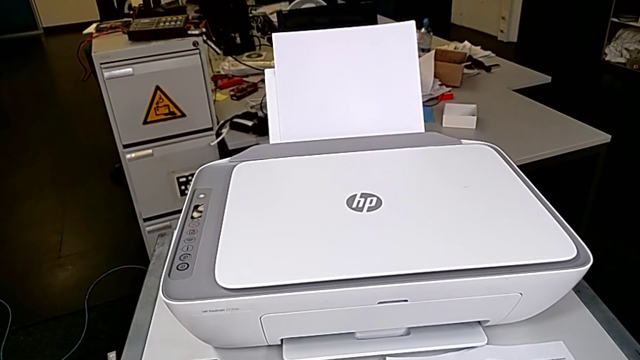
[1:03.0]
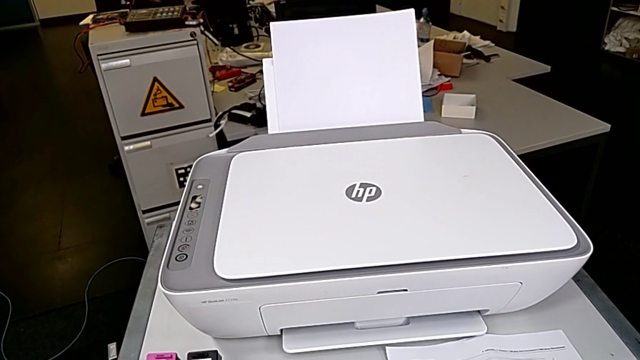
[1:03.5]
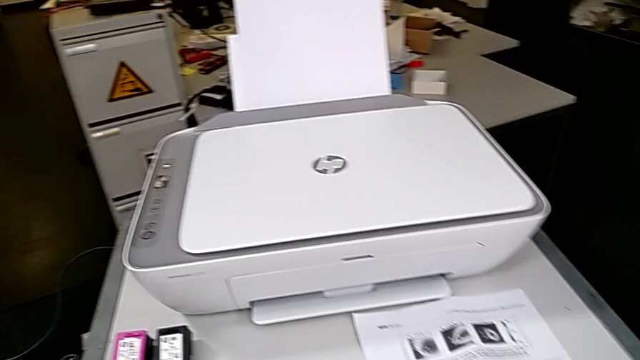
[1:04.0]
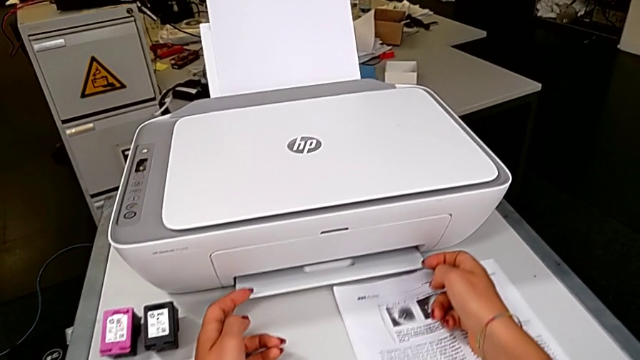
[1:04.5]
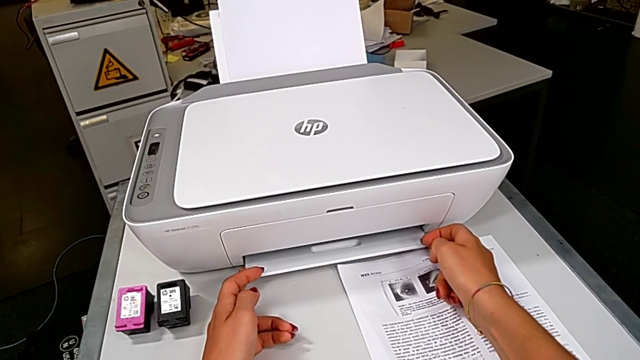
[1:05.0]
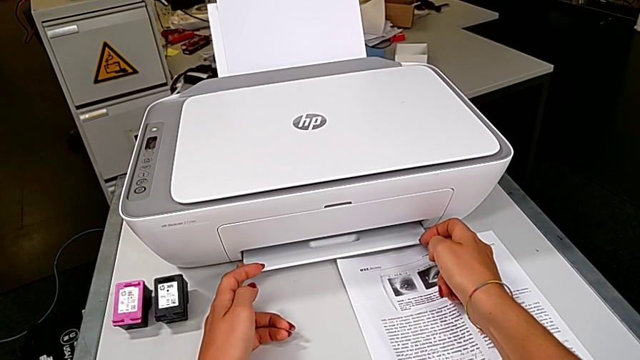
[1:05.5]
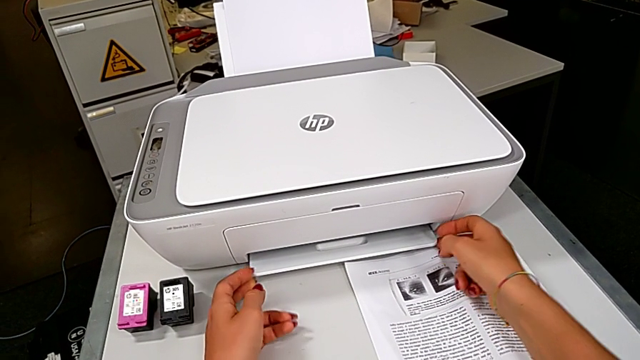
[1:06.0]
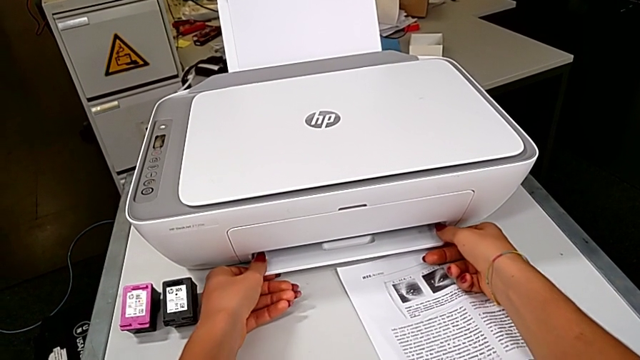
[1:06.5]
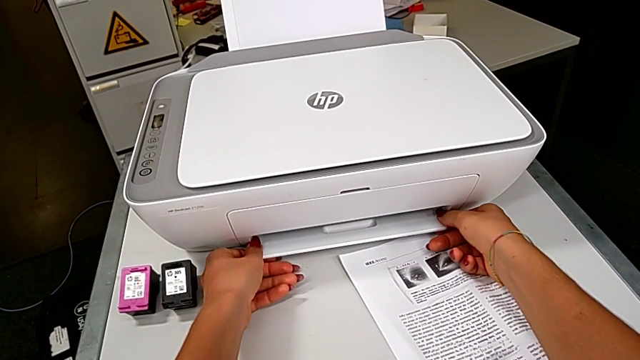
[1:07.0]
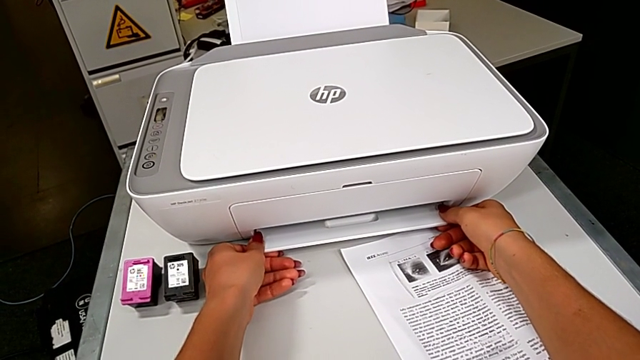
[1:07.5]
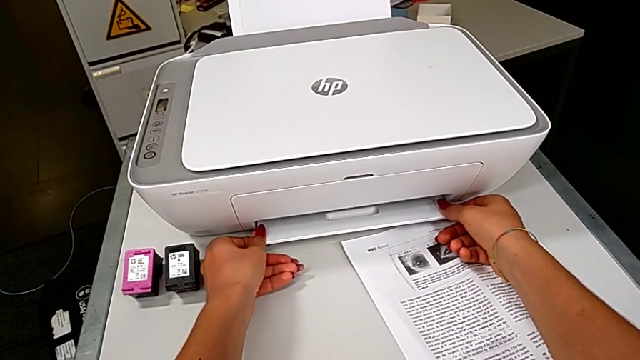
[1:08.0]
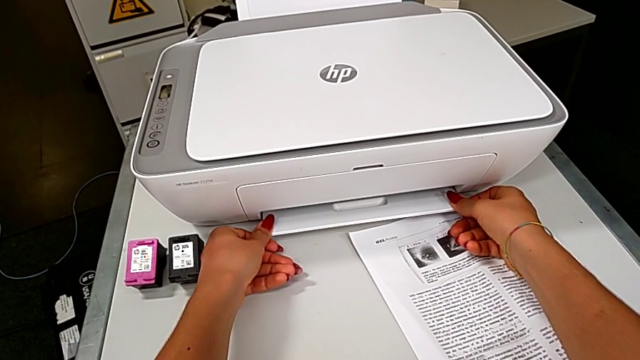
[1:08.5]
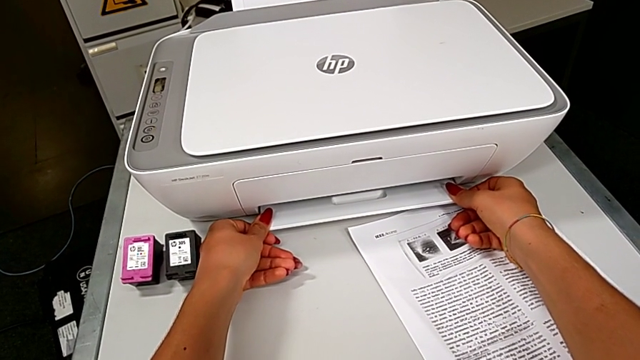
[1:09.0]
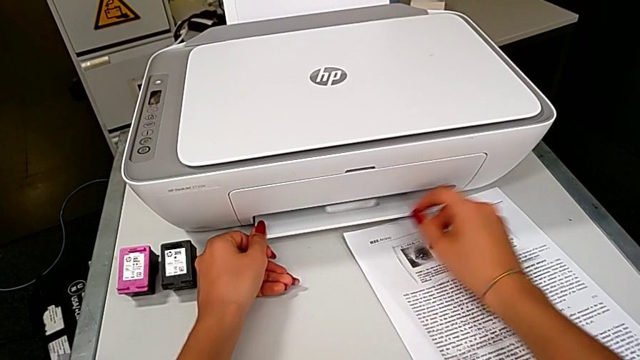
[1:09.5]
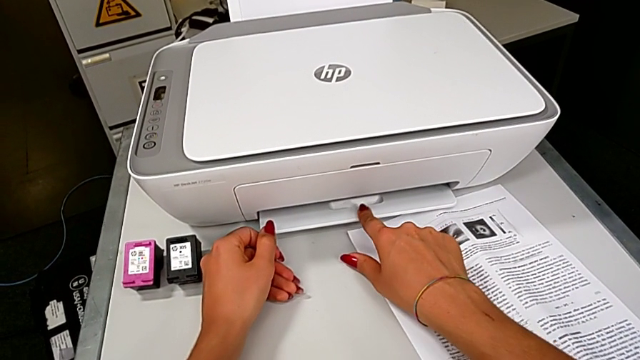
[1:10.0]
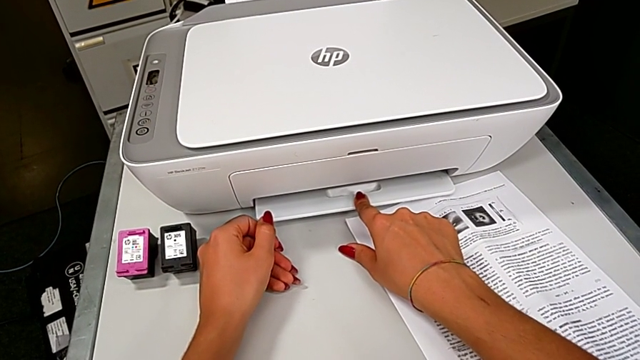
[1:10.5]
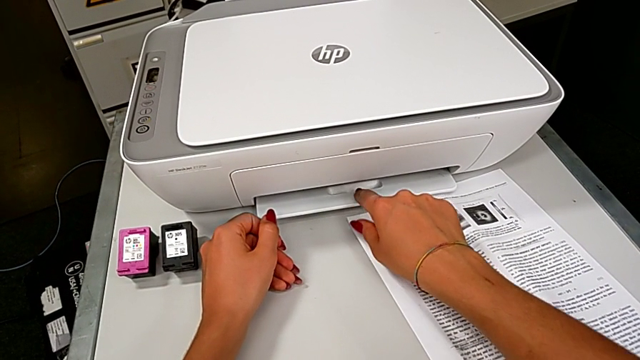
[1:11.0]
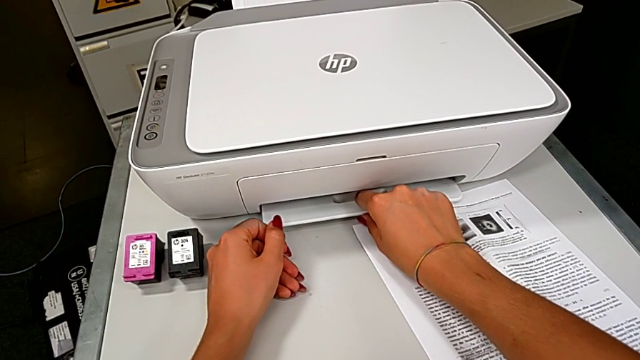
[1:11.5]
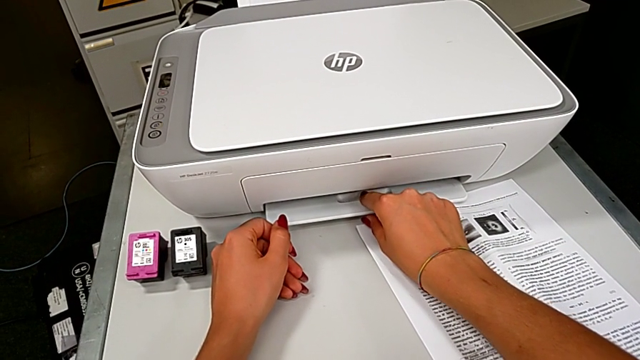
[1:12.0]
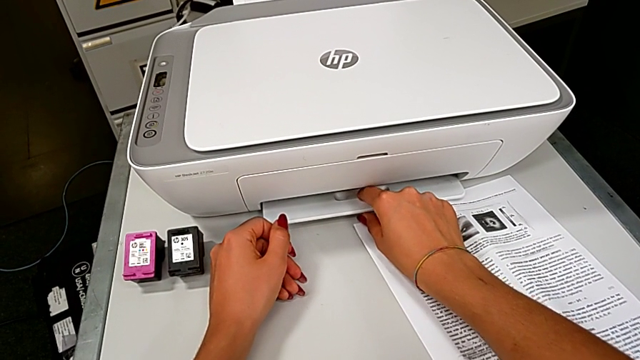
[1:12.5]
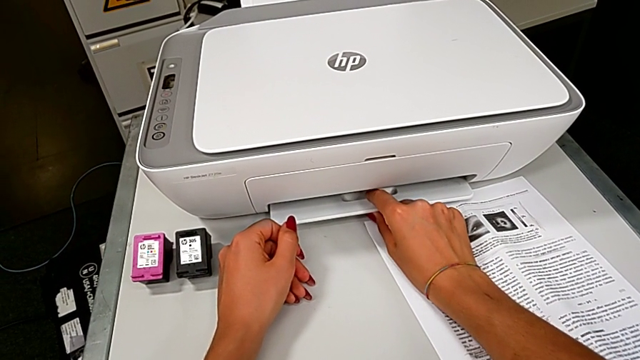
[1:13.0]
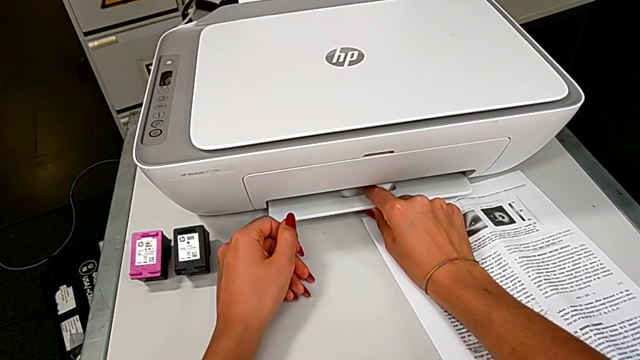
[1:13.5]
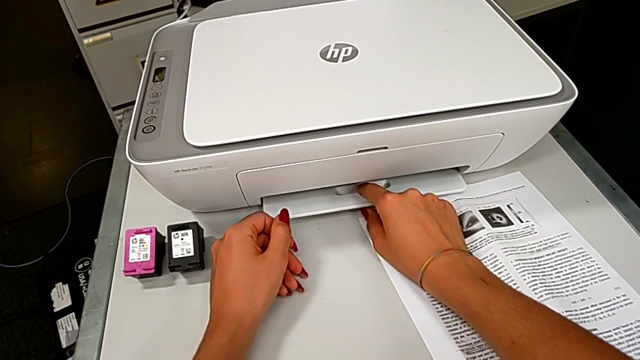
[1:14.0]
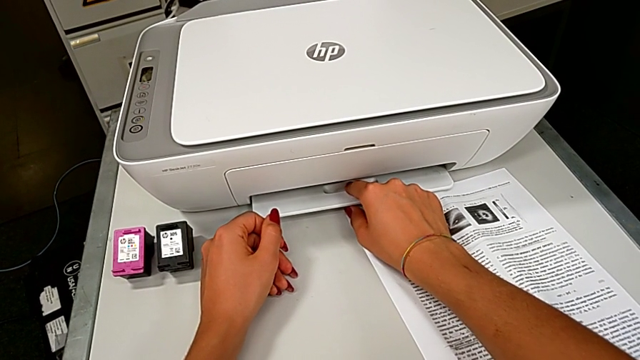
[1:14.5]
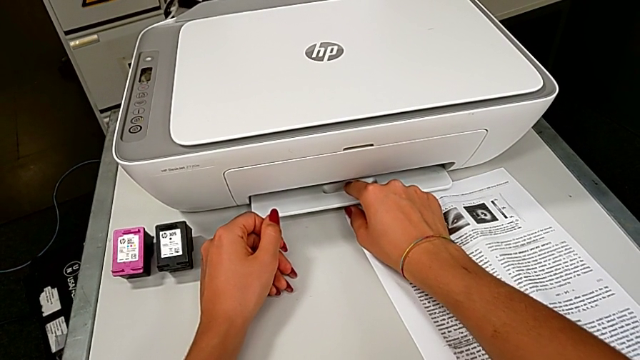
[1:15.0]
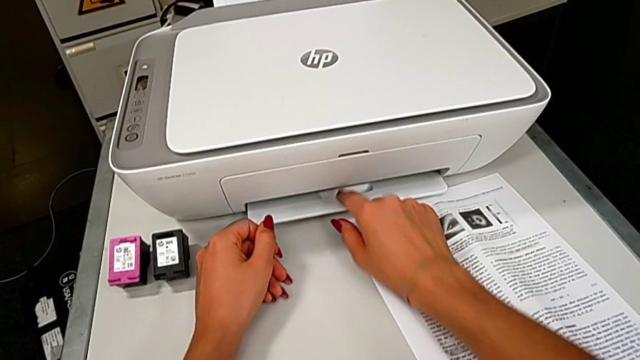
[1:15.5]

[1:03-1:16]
The camera wearer is opening the expanding tray. They grab the bottom paper tray.

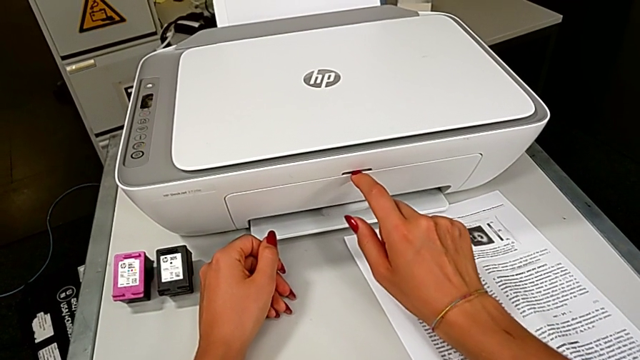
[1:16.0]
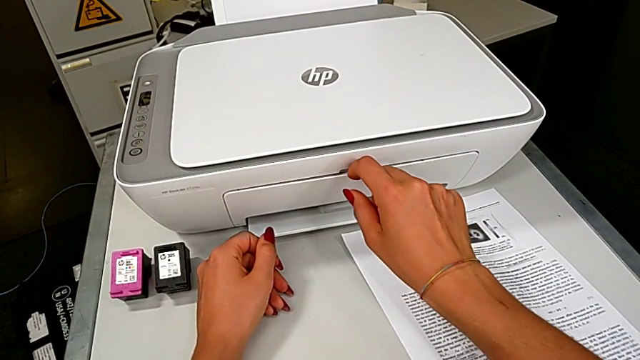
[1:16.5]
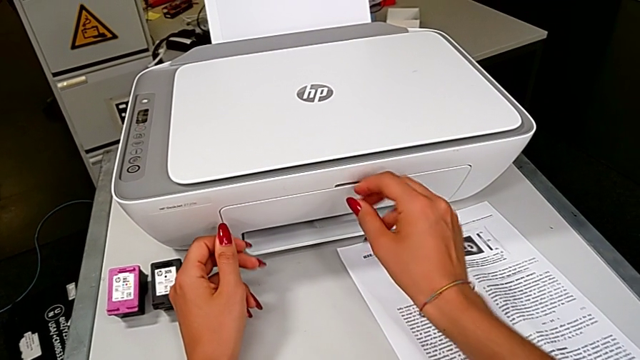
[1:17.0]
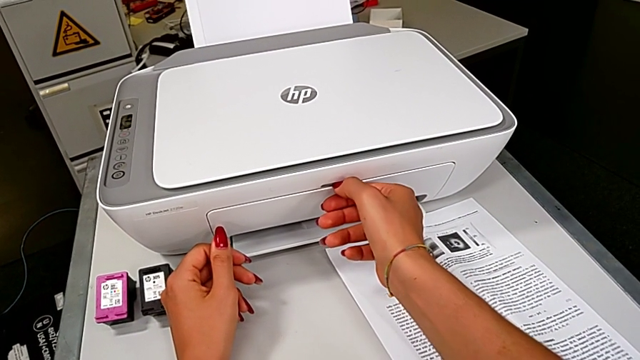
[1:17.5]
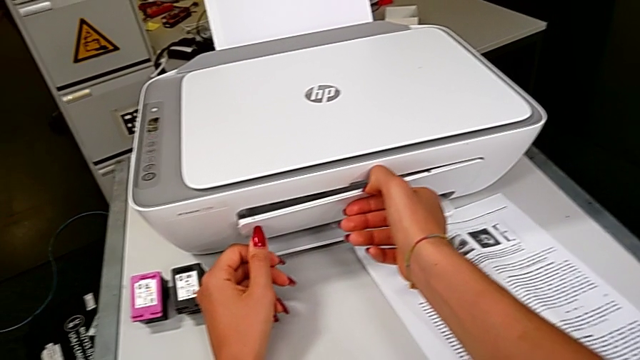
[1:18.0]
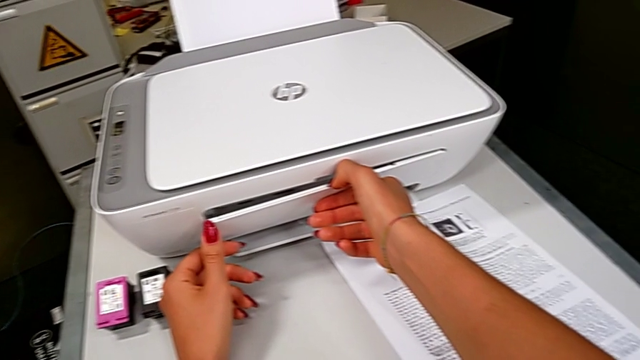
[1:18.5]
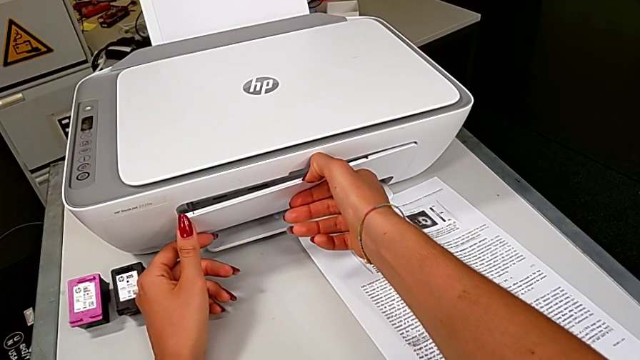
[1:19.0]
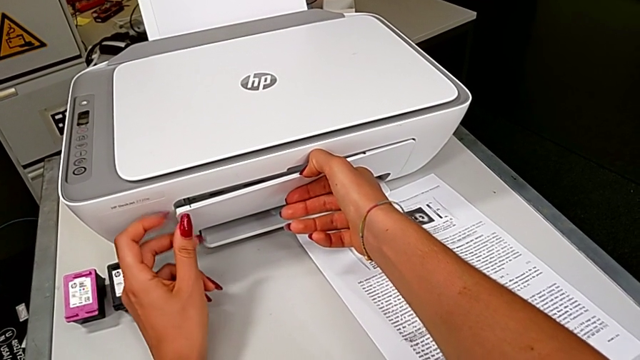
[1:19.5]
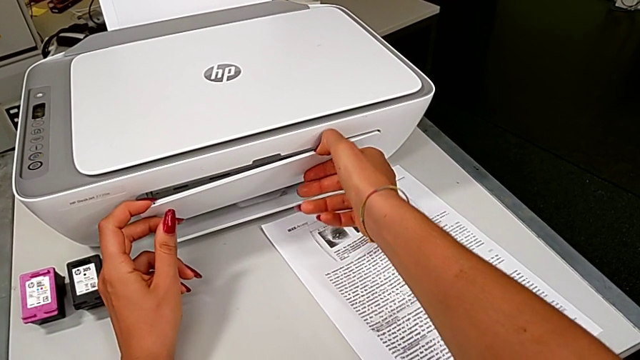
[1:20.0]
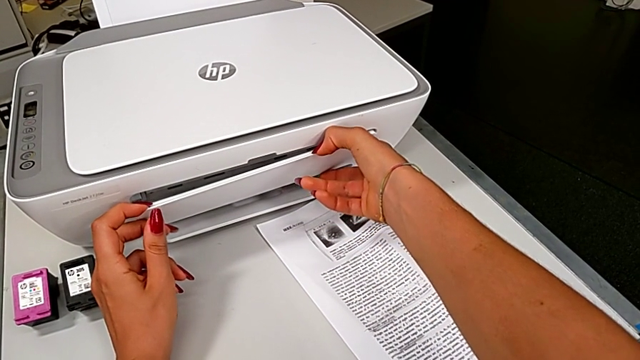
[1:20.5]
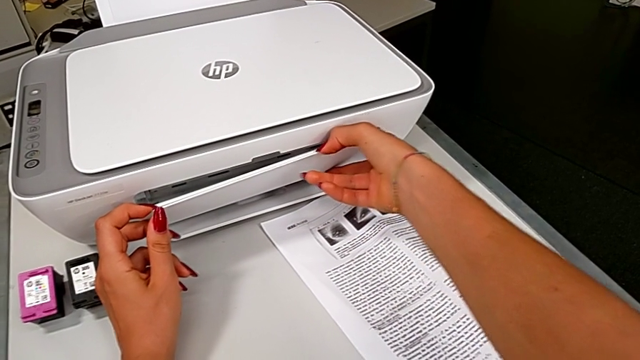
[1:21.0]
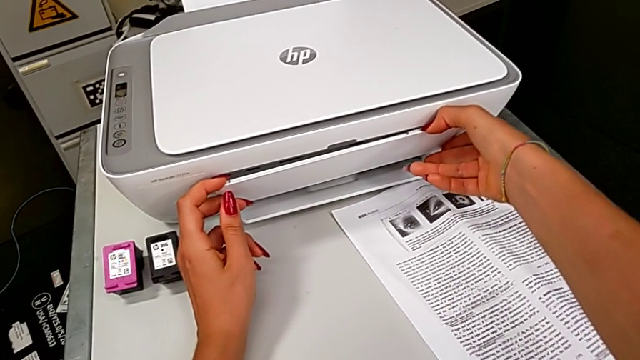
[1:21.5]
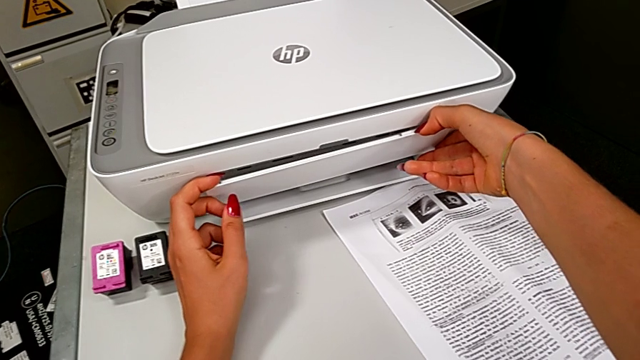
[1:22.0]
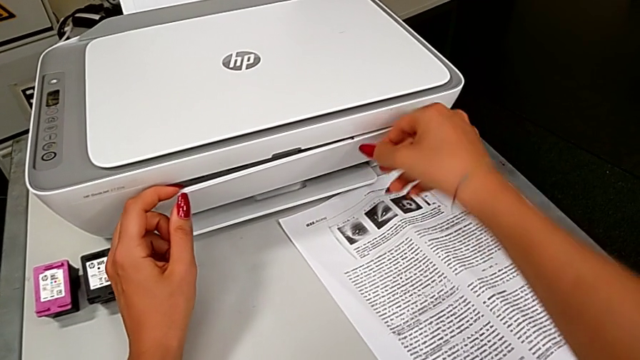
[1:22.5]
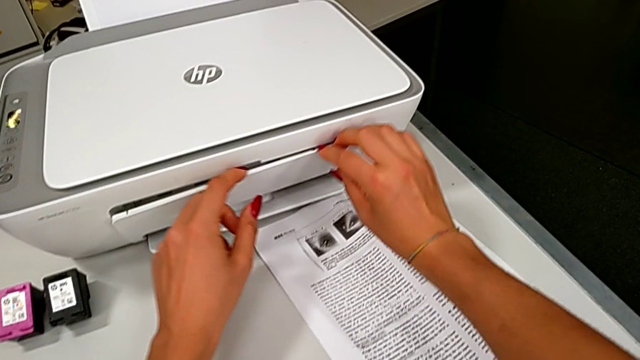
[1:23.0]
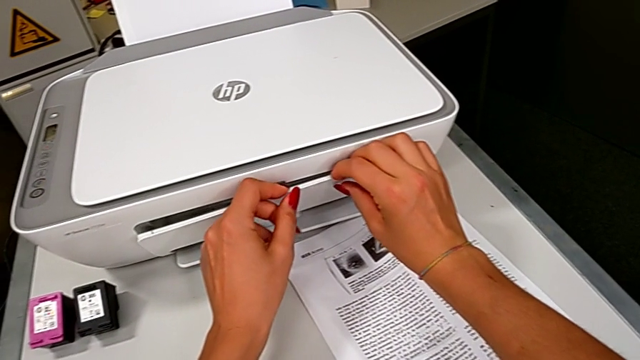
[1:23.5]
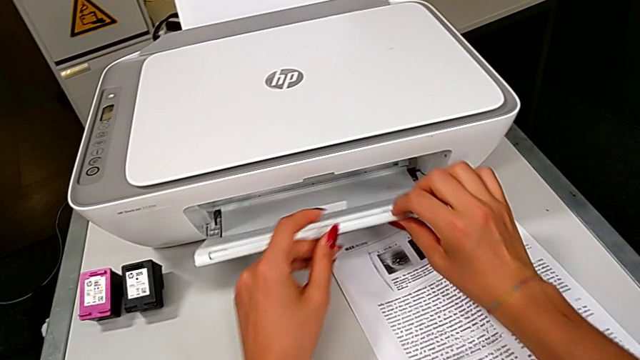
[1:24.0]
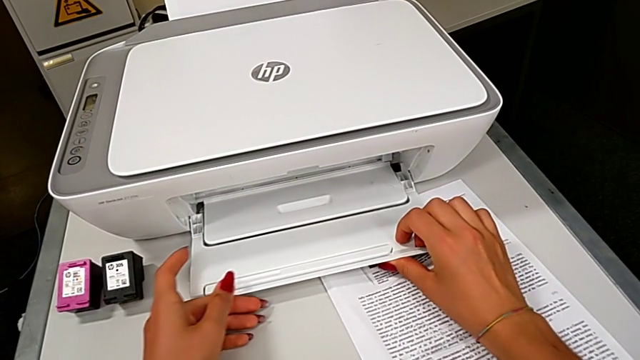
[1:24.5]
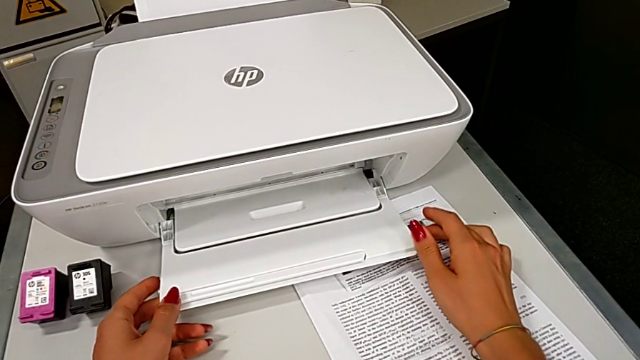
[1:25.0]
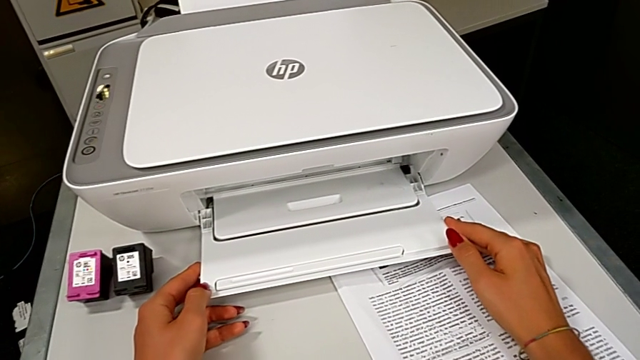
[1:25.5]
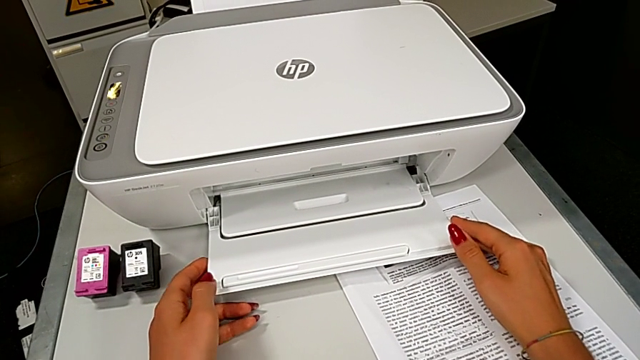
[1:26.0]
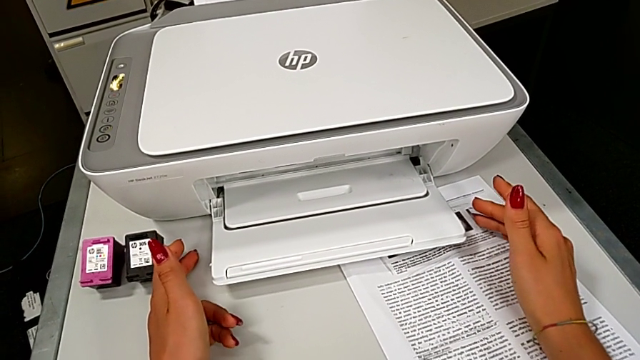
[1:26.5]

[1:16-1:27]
The camera wearer is opening the expanding tray. They open the paper tray.
